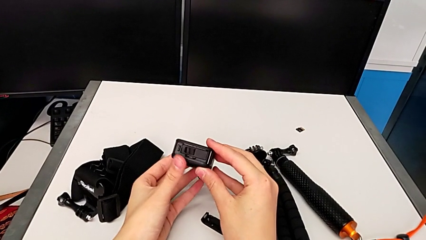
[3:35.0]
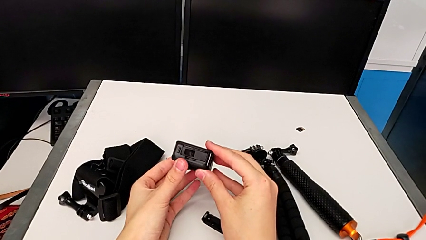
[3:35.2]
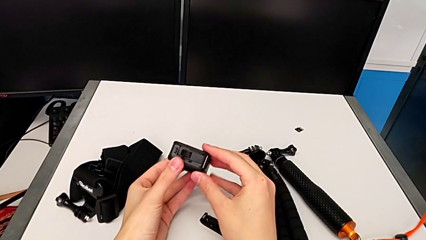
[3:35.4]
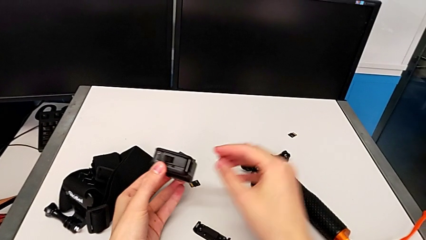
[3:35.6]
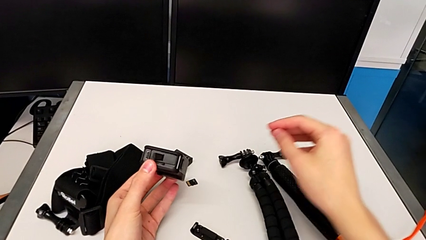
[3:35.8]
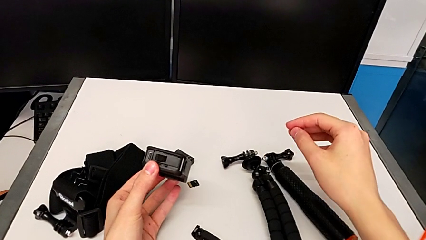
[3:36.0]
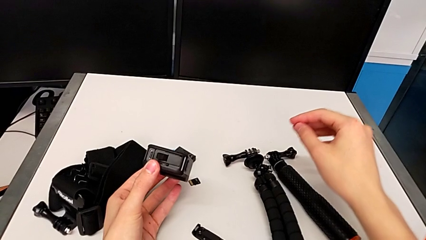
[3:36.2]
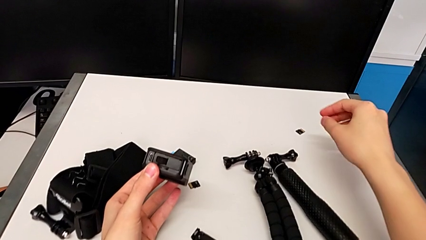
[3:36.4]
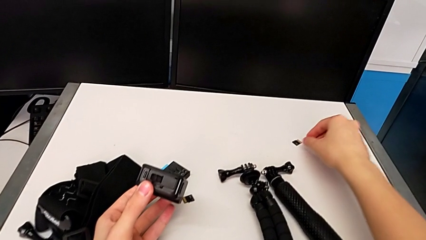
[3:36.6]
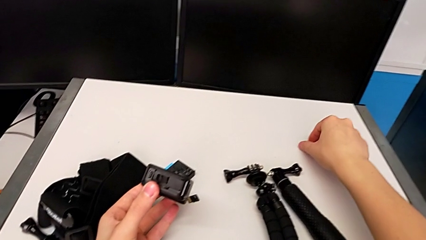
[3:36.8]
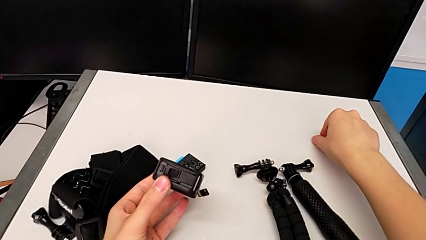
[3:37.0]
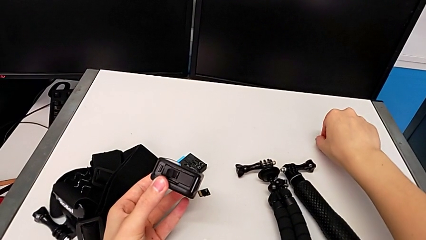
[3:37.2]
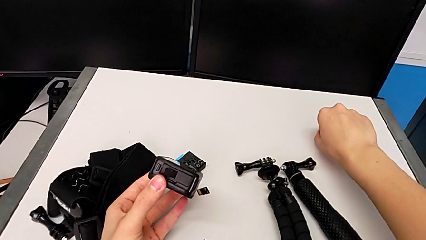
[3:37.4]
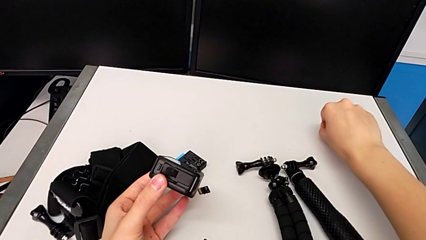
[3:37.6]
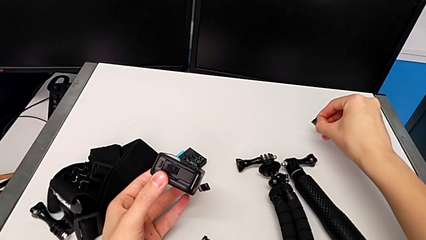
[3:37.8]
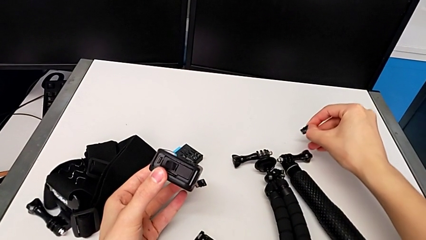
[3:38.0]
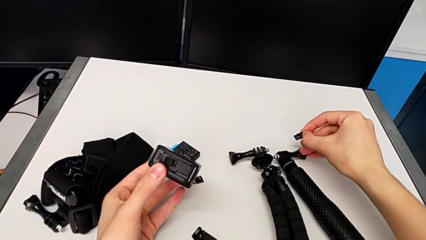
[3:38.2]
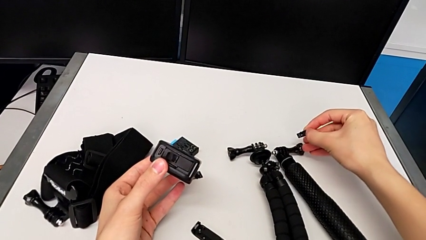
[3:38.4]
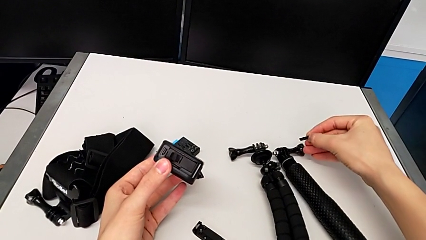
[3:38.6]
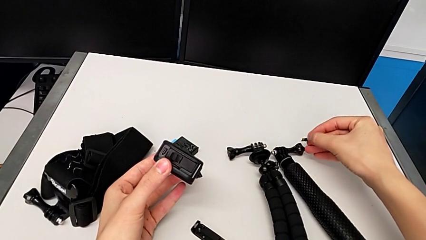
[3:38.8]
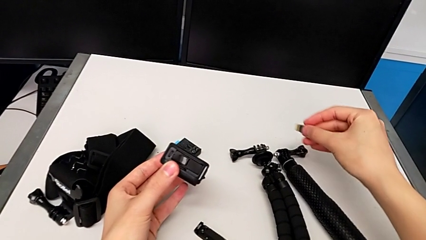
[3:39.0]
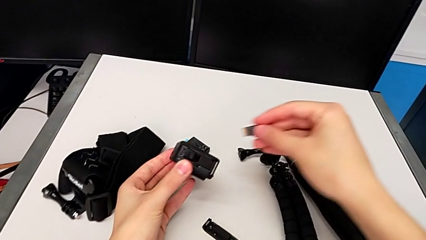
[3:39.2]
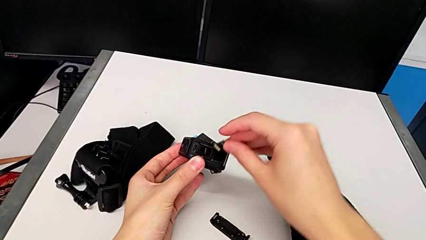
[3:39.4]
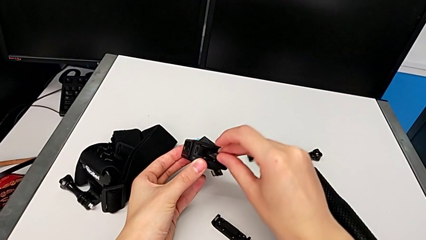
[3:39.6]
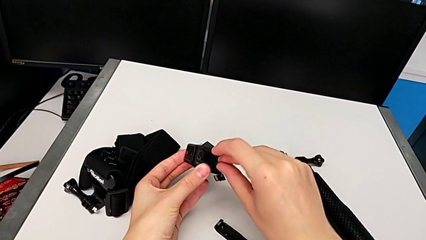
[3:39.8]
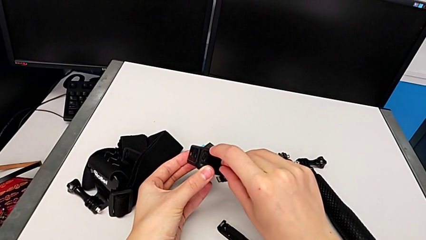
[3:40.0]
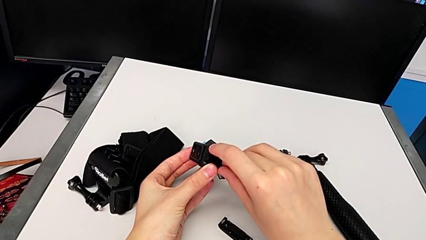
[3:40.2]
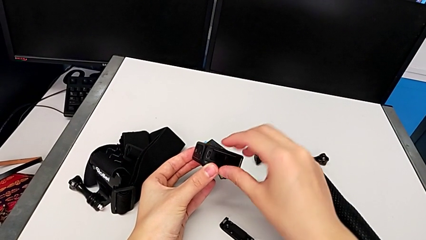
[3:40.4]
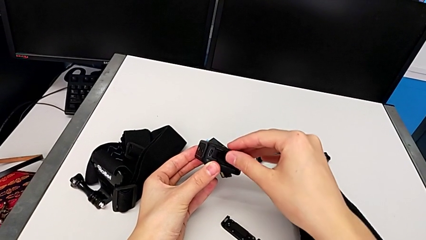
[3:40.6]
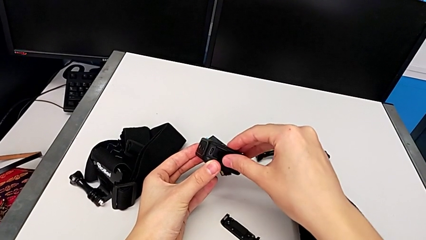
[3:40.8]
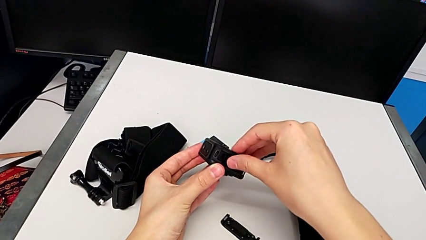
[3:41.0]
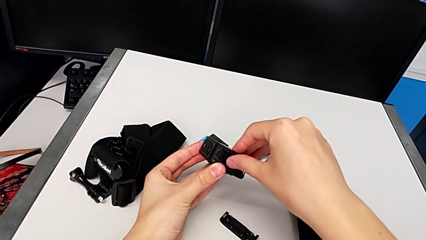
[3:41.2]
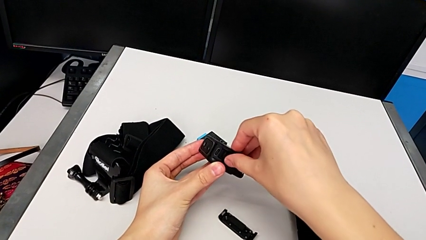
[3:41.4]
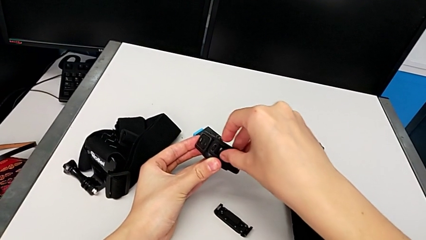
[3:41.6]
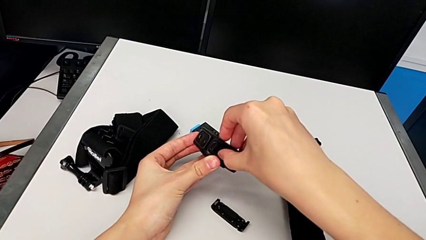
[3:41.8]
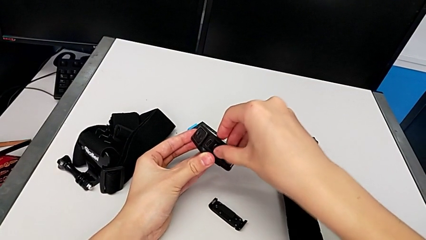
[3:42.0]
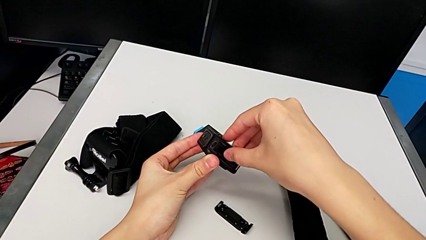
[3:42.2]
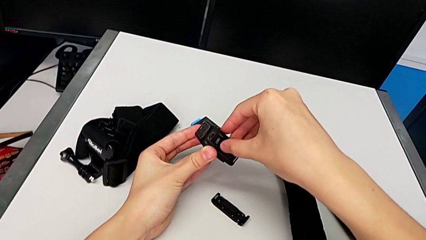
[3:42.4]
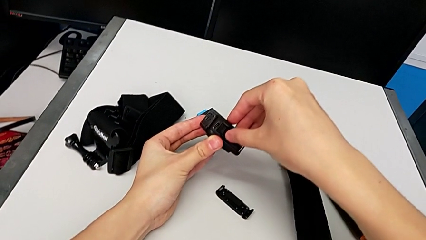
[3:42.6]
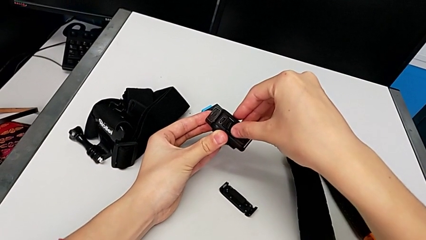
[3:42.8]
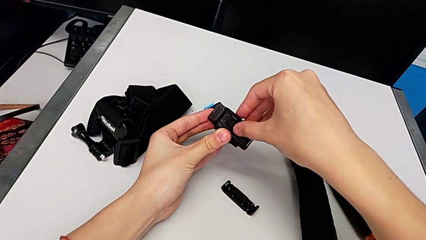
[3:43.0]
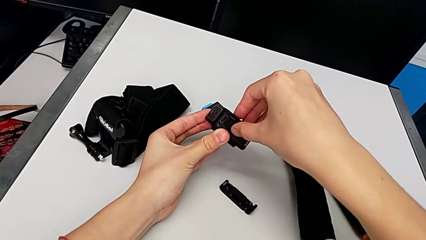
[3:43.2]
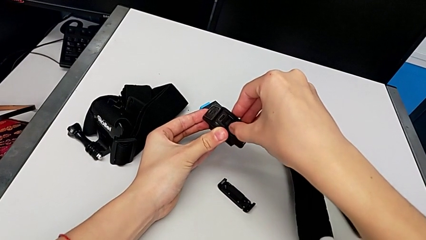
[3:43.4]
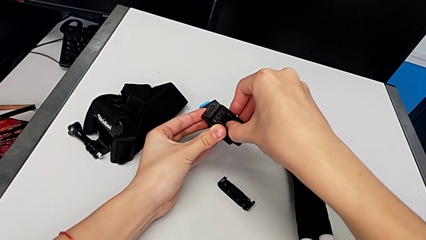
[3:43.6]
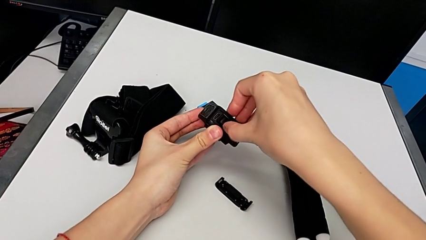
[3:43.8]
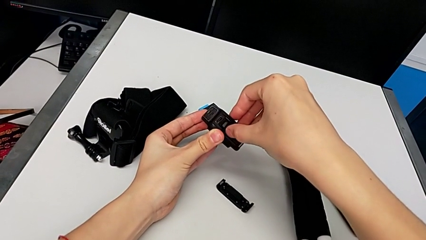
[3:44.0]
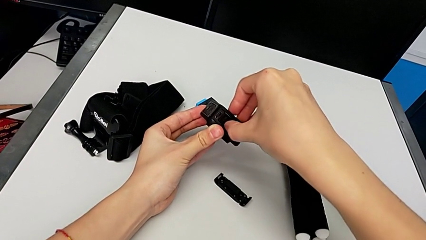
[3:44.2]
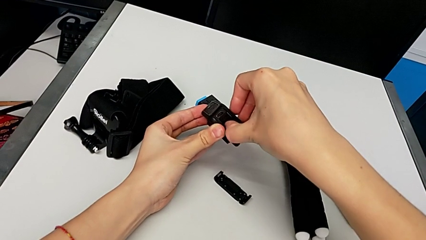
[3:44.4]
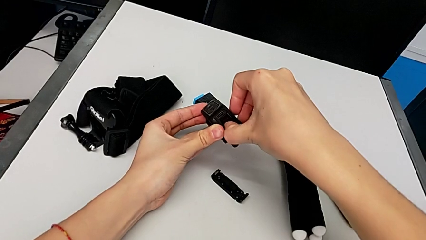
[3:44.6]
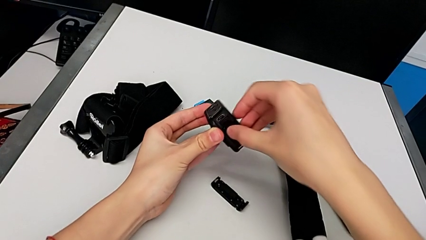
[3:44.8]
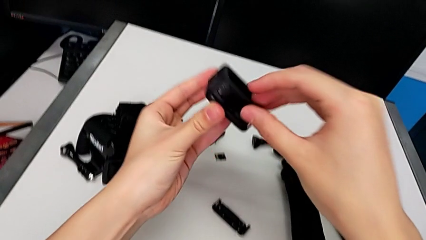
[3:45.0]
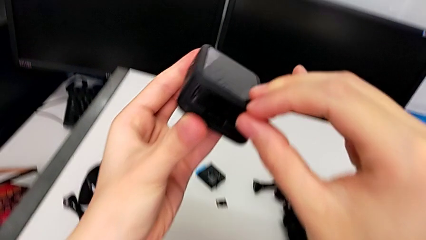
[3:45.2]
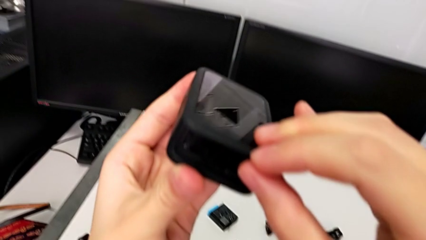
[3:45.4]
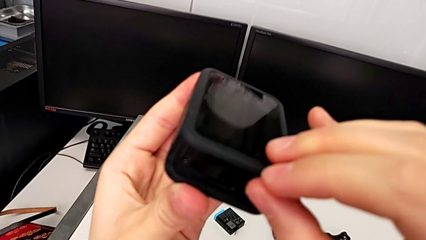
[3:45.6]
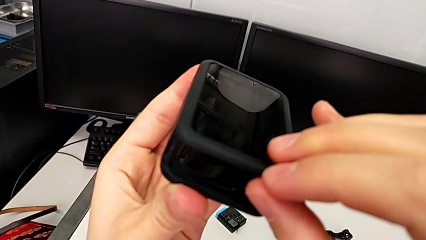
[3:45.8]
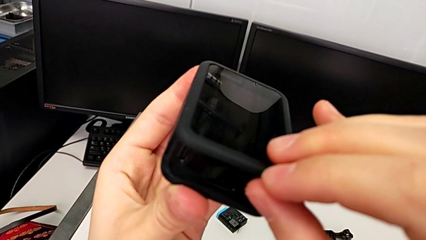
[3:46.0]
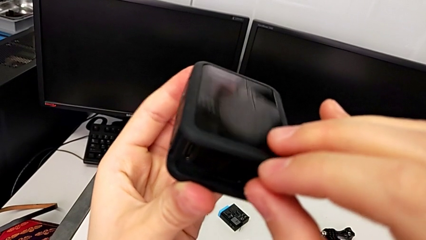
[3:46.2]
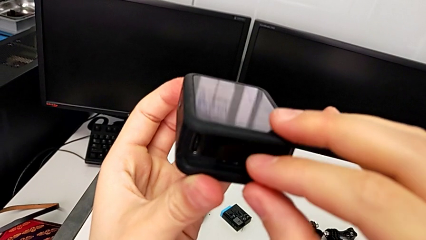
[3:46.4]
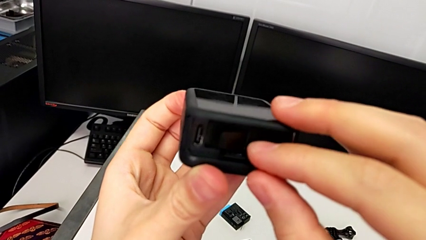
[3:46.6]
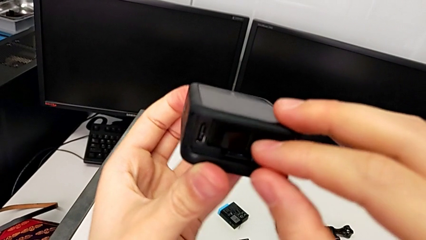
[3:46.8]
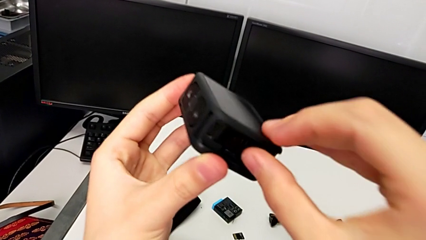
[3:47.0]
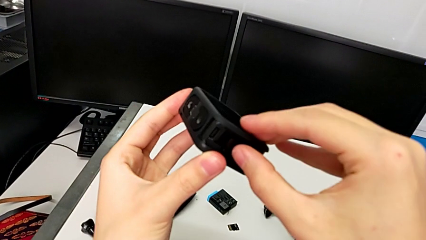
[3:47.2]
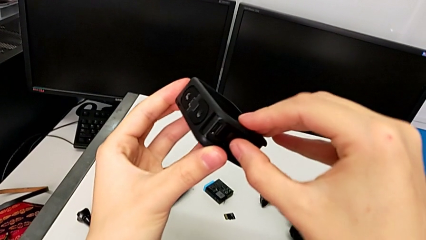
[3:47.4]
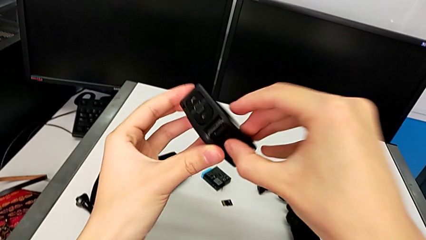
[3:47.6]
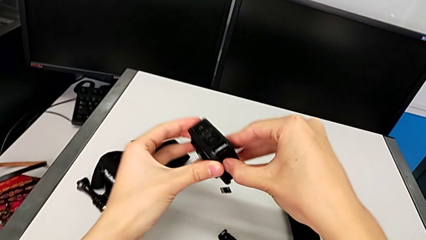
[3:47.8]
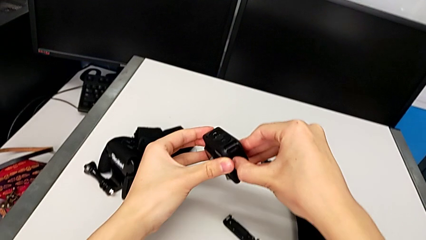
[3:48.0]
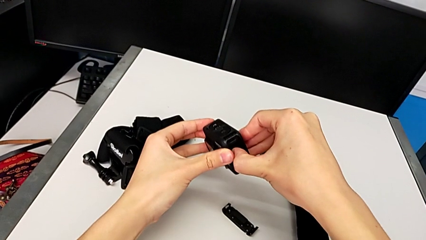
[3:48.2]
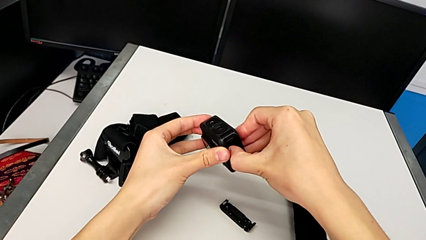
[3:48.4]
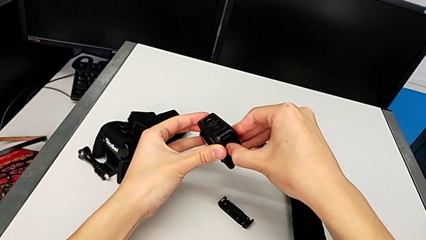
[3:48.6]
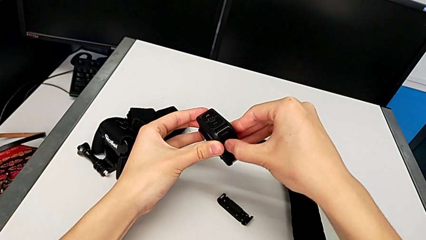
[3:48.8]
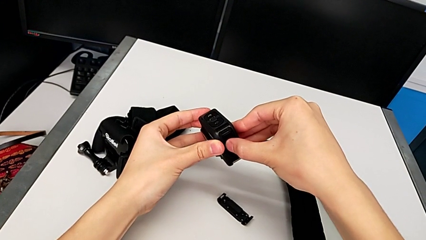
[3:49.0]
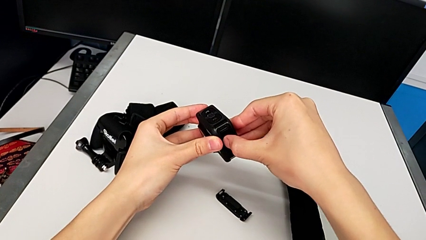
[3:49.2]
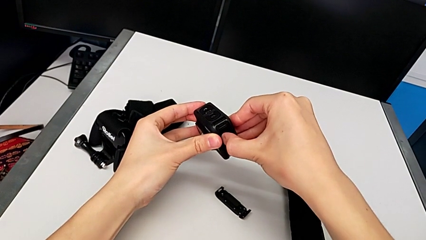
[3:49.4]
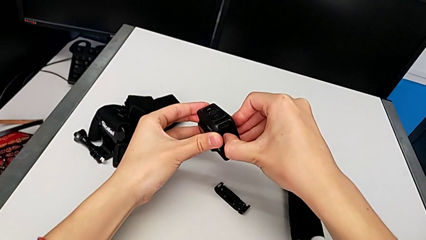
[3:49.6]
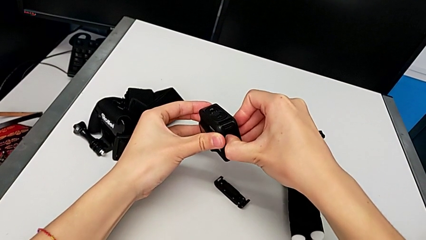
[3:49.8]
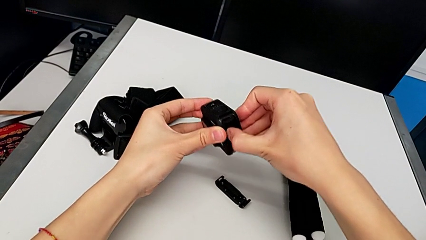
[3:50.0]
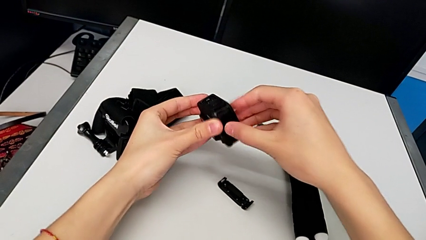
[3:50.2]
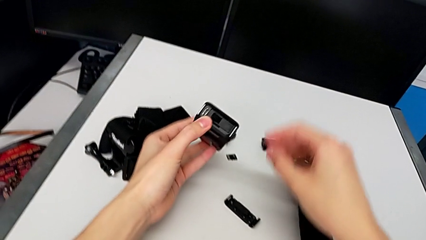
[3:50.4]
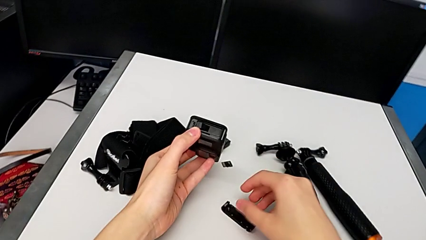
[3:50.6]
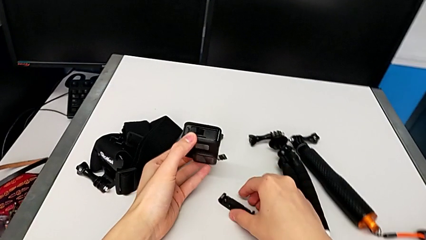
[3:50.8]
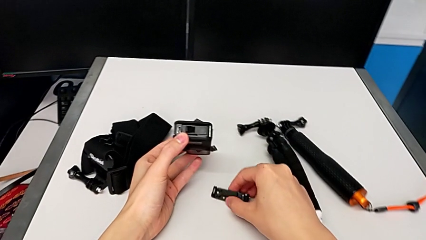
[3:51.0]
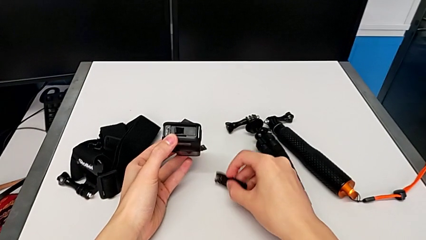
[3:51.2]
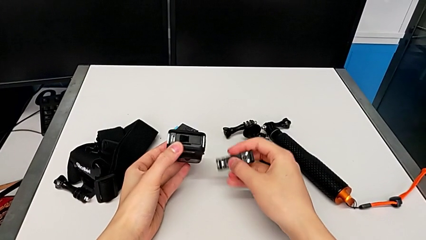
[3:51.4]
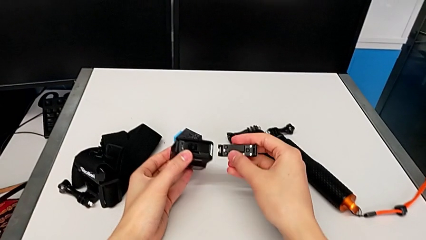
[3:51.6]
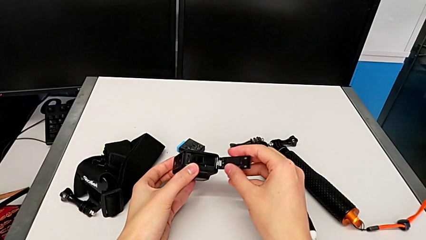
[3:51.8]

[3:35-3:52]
The camera wearer is changing the micro SD card for the GoPro. They grab the new SD card, insert it and begin to assemble the battery door.
